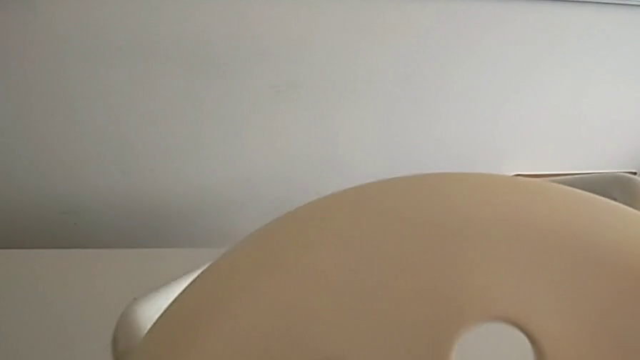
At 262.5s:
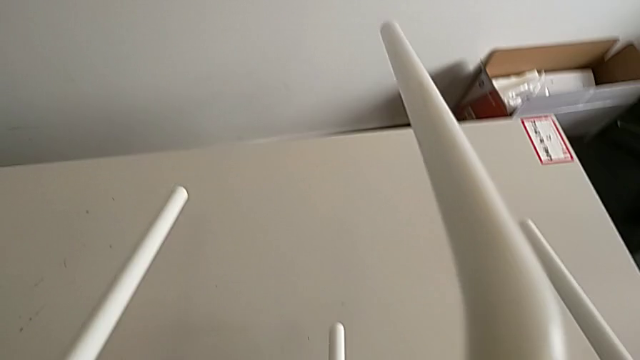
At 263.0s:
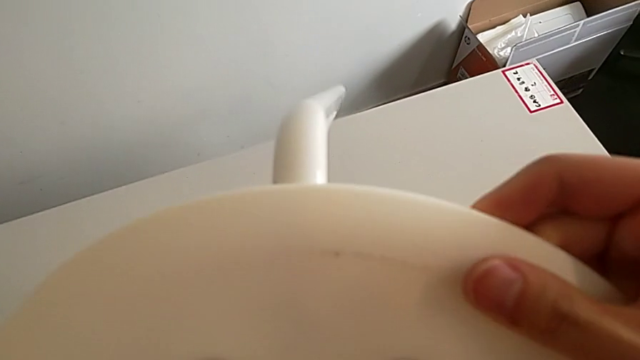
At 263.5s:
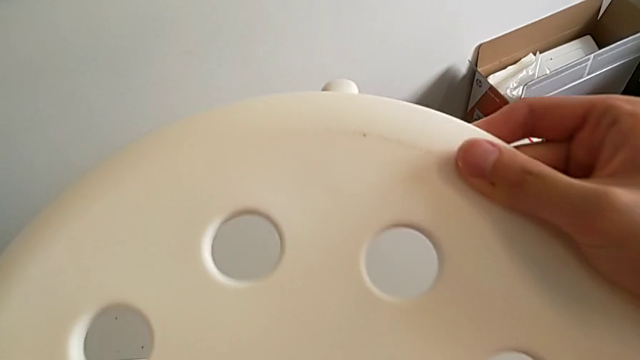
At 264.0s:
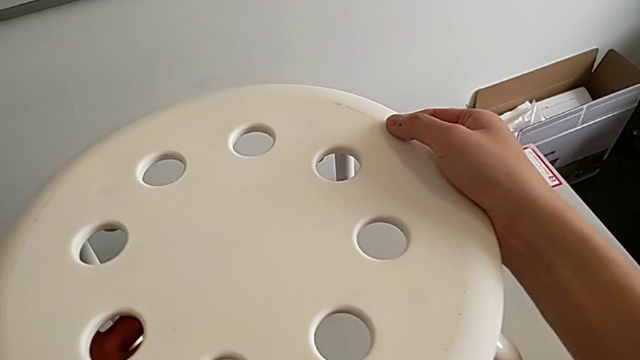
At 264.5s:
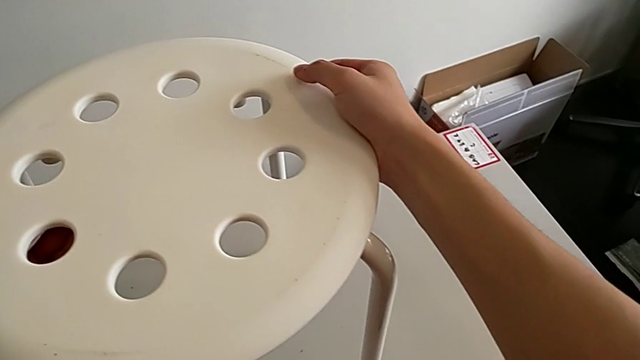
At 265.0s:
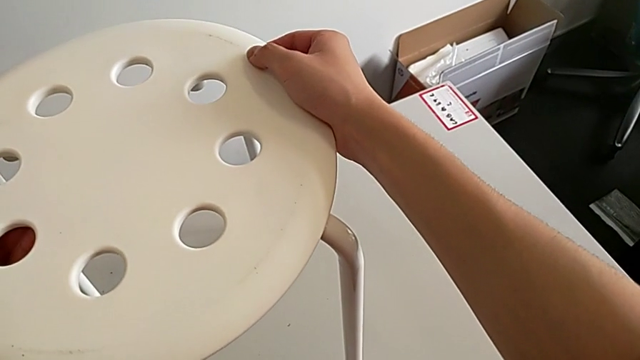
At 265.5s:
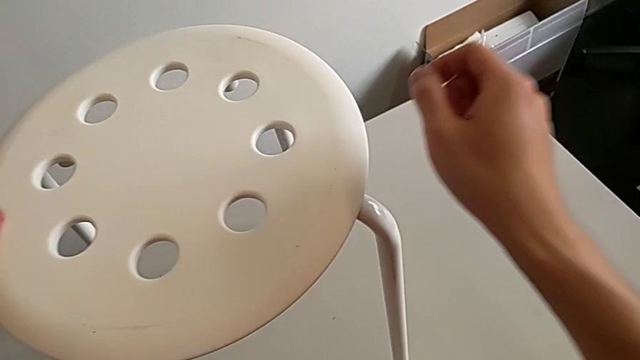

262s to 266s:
The camera wearer is assembling the seat. They rotate the stool and place it.
